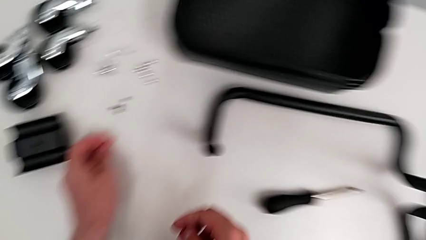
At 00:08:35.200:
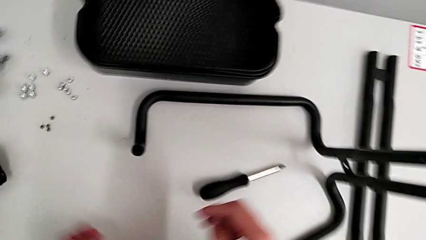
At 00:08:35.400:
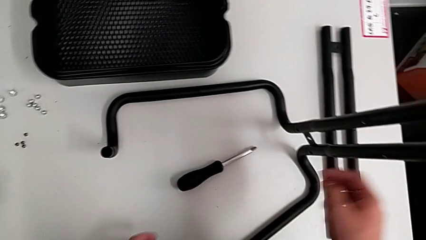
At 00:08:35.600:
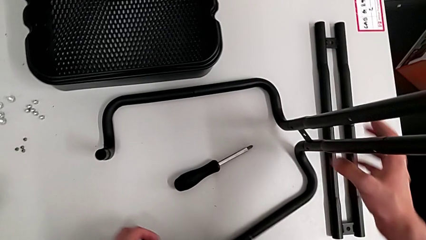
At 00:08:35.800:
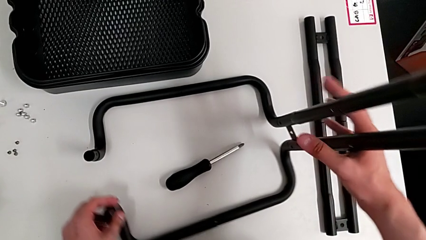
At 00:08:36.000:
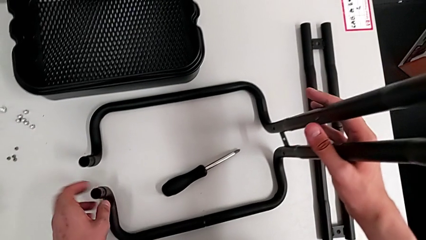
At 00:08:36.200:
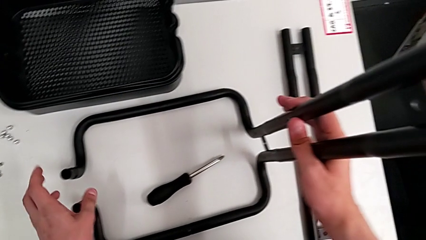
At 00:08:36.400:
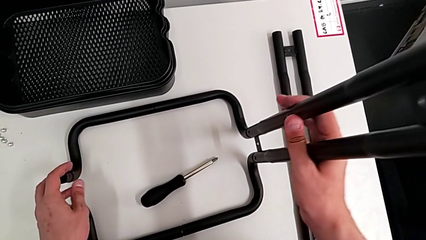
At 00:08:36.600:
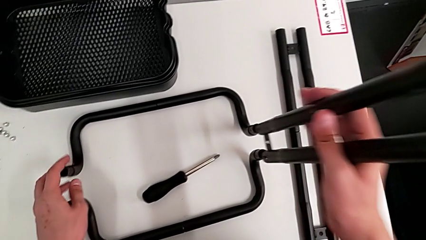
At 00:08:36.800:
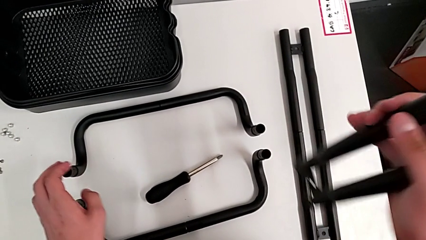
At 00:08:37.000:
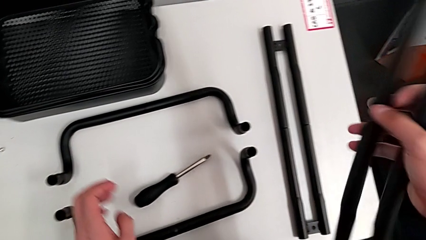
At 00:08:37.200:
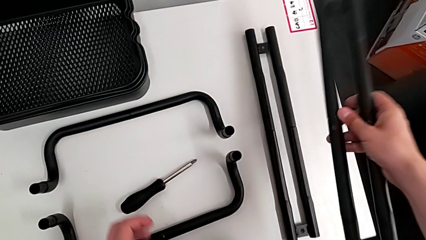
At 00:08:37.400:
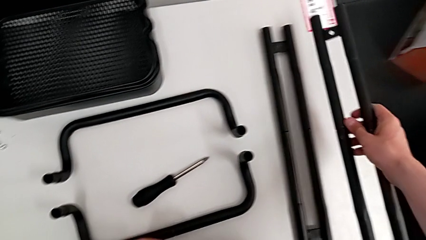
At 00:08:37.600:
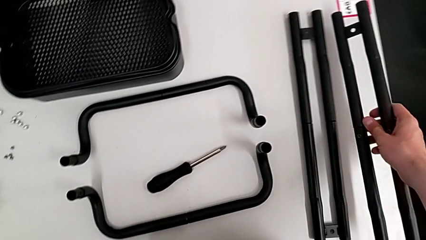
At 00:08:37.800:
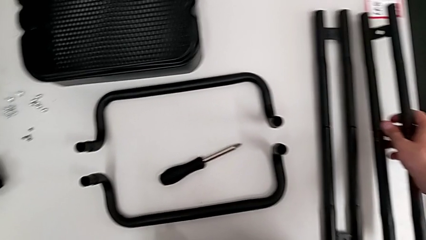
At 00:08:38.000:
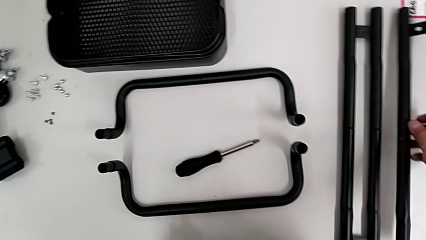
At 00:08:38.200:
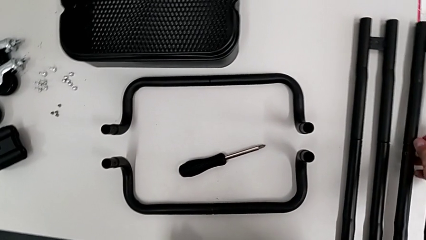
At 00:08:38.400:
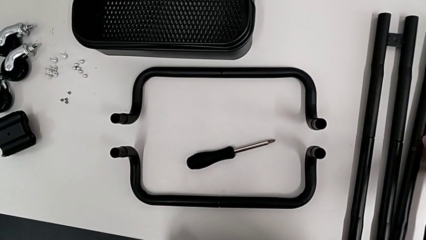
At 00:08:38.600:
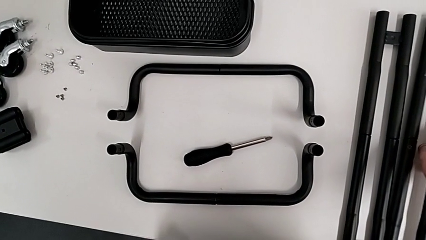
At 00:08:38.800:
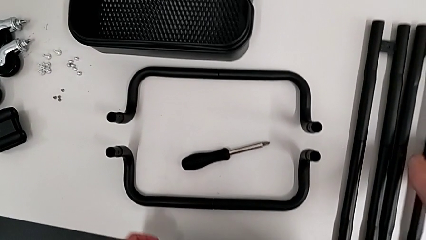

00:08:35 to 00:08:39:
The camera wearer is disassembling the second side bar of the shelf's frame. They approach the second leg, withdraw it and drop it.

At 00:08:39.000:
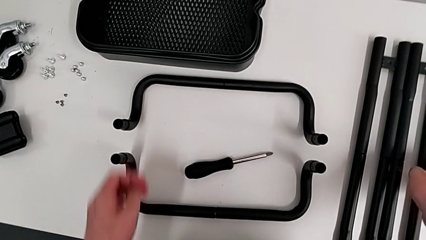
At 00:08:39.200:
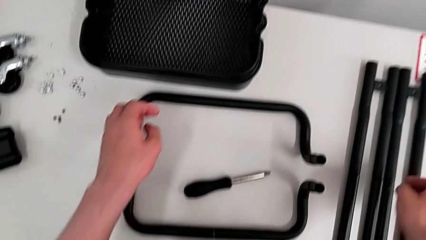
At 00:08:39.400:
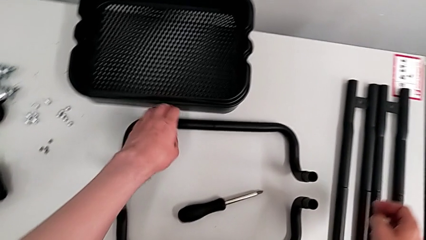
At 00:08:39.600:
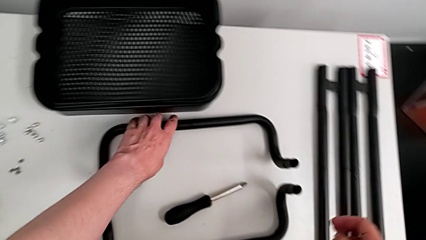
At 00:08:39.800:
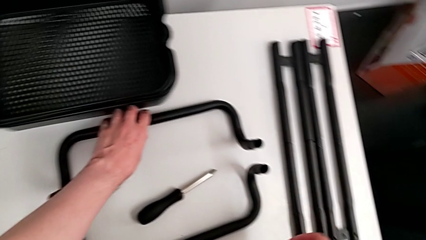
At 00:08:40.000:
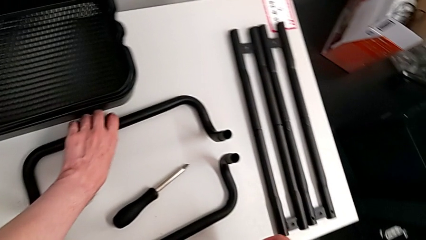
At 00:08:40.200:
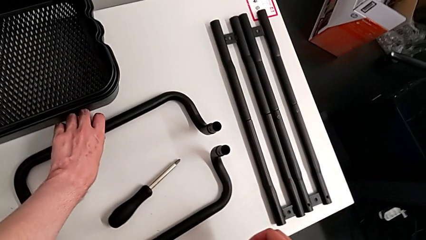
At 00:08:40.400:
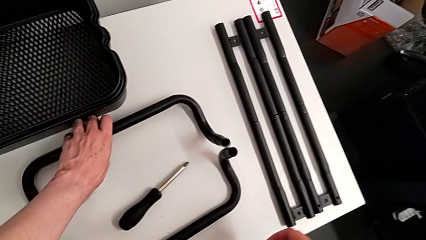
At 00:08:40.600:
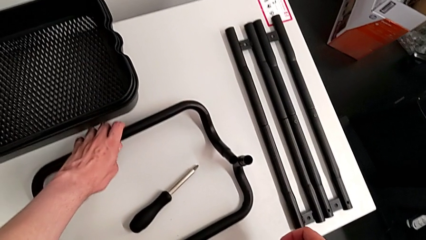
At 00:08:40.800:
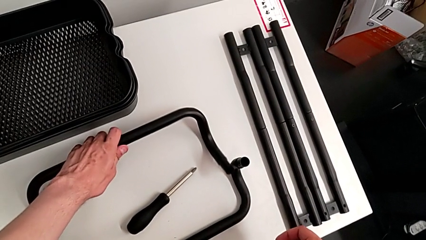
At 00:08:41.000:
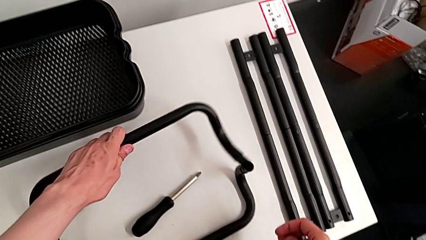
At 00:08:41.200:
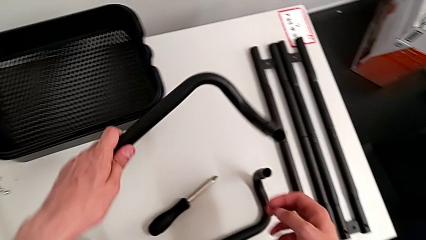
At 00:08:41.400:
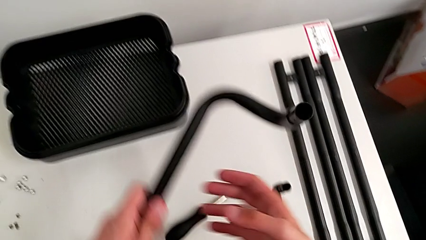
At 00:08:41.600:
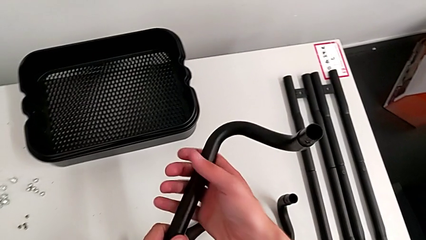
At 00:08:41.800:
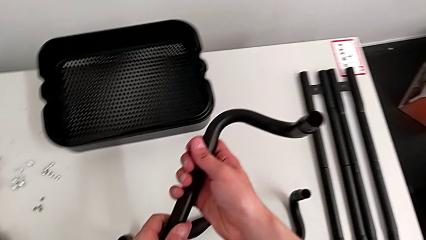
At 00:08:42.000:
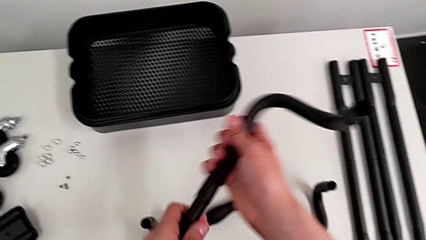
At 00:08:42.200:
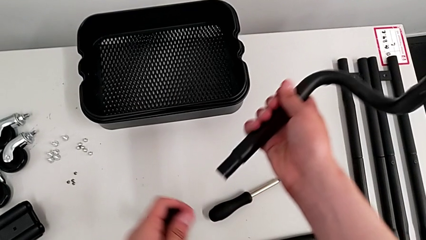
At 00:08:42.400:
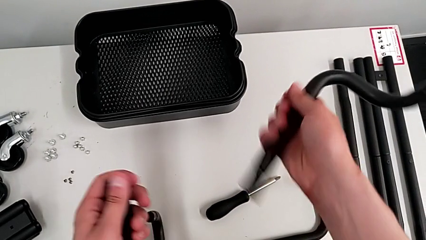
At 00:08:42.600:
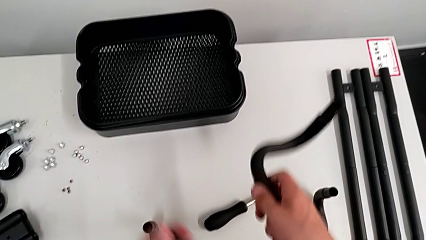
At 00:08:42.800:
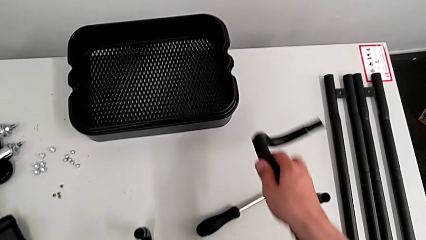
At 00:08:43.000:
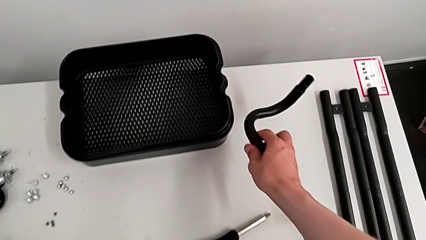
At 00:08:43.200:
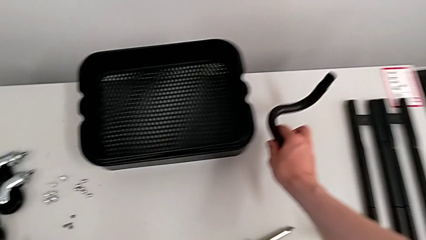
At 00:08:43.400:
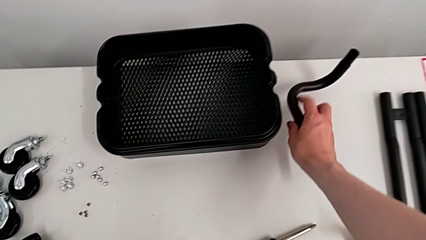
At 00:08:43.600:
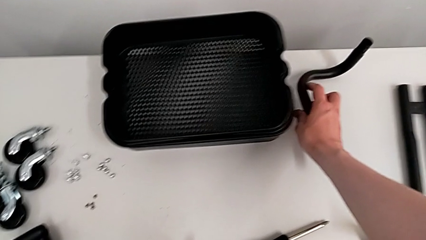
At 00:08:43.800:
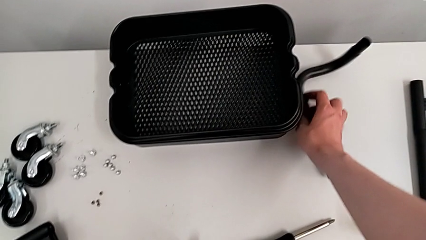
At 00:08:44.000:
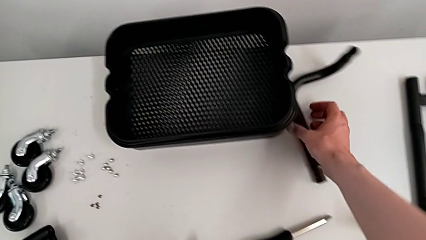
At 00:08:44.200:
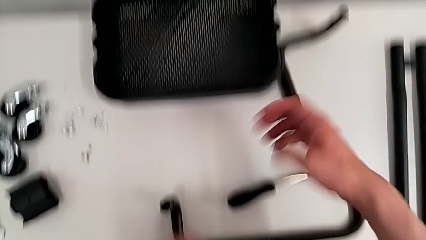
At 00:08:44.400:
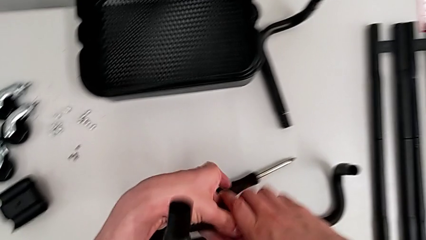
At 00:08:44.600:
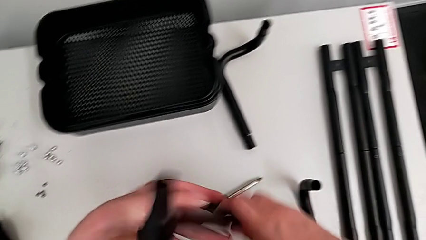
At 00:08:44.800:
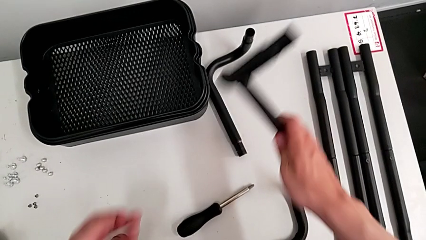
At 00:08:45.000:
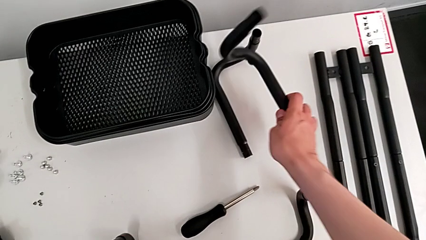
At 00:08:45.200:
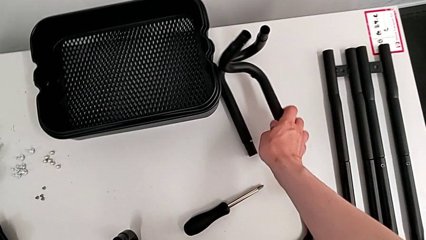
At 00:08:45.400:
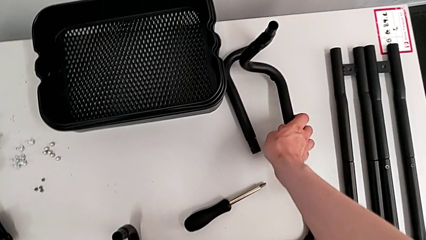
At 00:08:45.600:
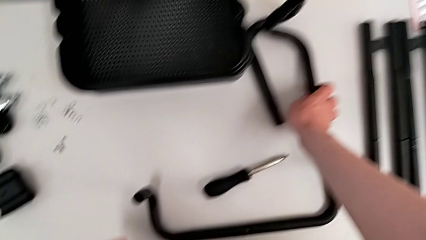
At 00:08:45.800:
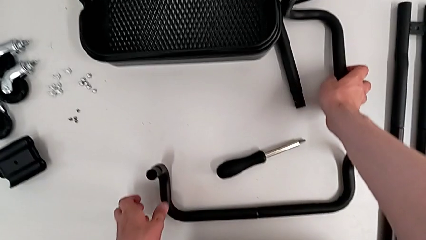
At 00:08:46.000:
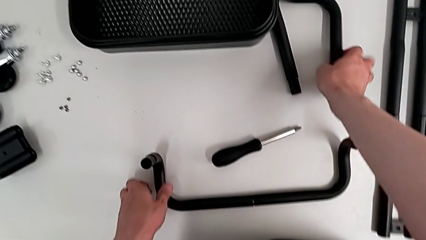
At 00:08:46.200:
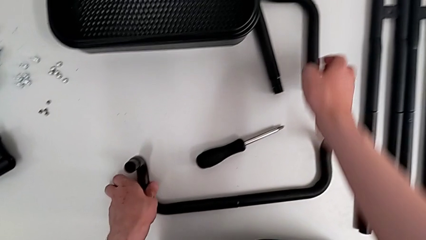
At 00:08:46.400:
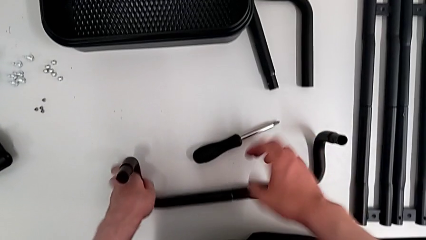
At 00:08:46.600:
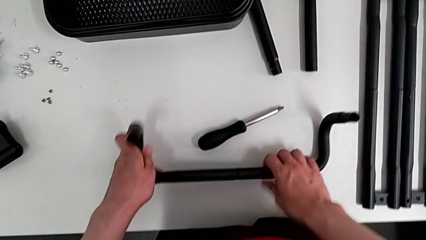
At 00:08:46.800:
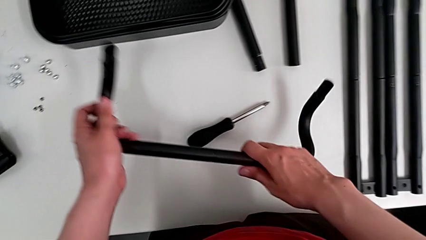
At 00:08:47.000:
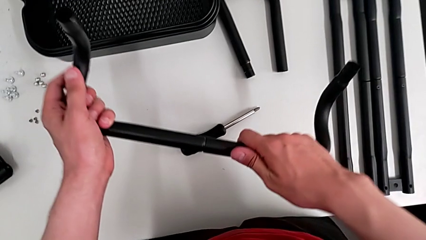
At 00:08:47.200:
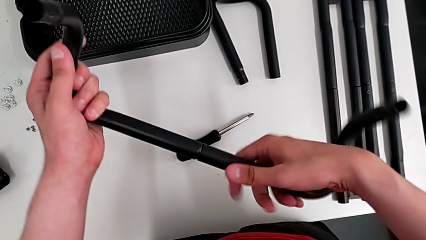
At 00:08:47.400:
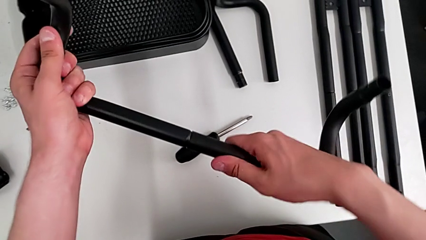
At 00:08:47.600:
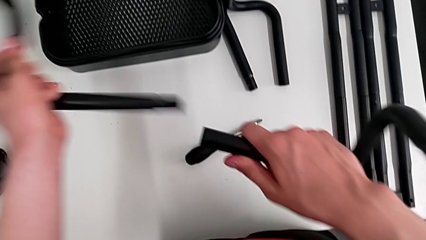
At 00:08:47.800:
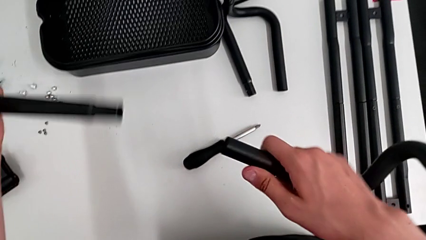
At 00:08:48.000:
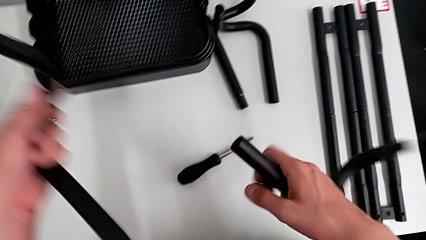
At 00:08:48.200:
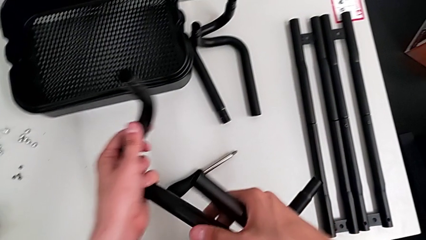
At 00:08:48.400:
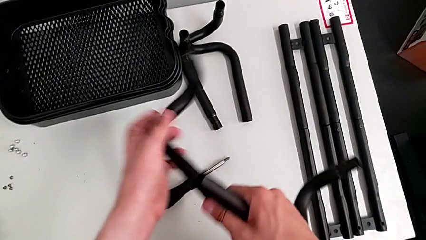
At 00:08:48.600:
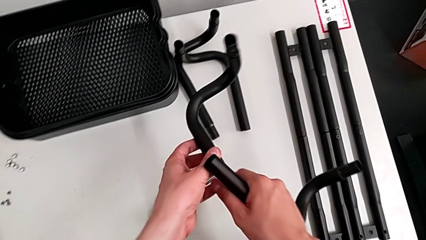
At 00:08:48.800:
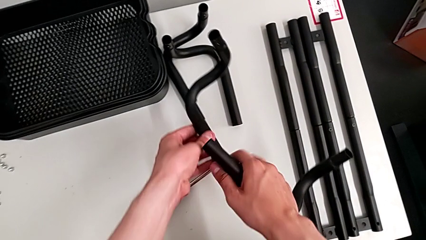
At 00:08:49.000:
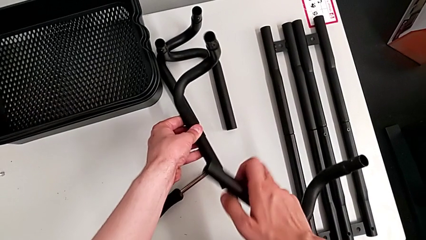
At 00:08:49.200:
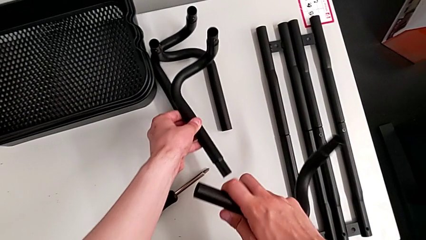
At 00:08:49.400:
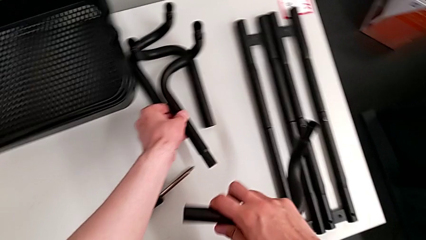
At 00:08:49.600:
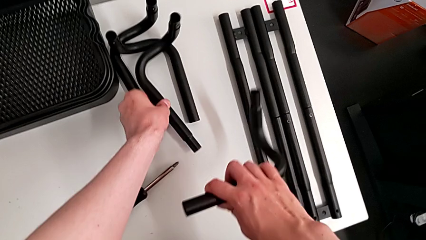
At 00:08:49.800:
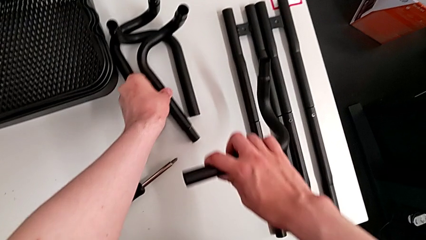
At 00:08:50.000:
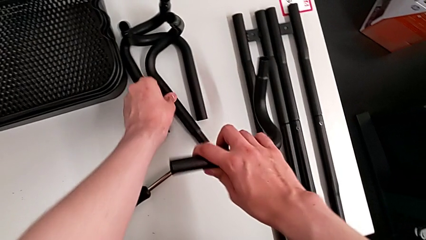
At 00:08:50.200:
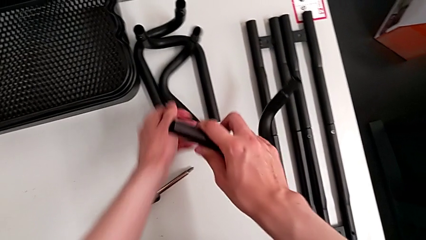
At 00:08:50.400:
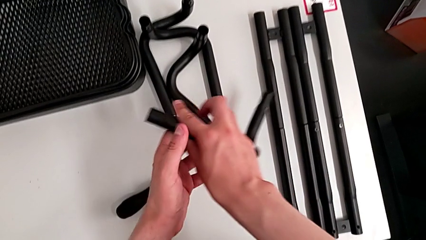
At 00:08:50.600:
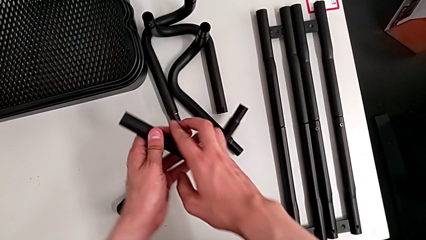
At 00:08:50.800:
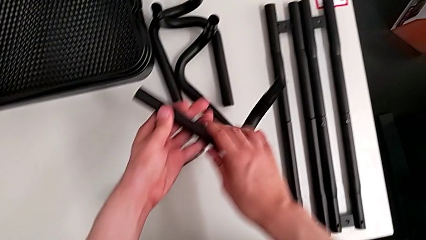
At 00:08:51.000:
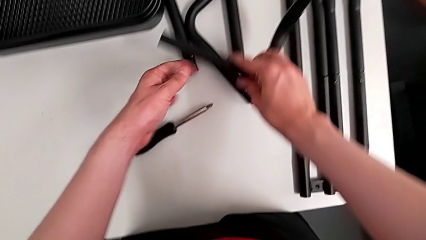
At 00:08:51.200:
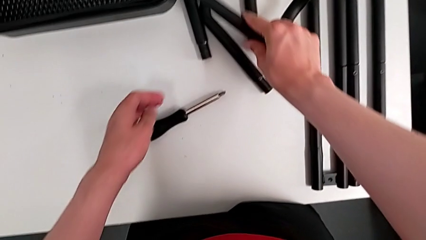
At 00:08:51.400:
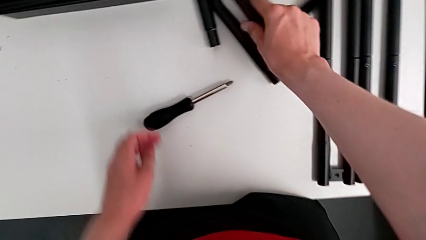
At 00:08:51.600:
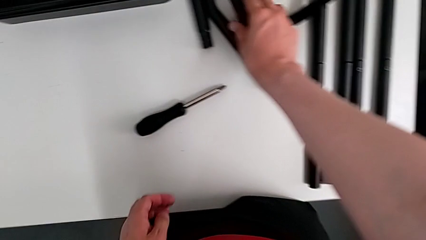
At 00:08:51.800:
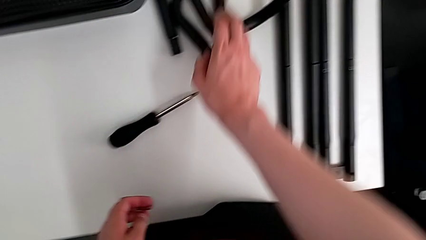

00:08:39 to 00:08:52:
The camera wearer disassembles the bottom frame of the shelf. They grab the first half frame, withdraw it, drop it, grab the second half frame, withdraw it and drop it.
